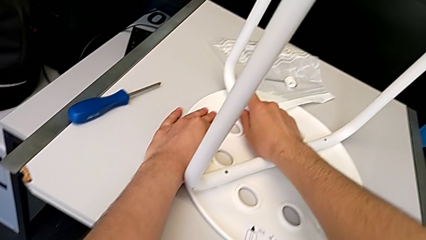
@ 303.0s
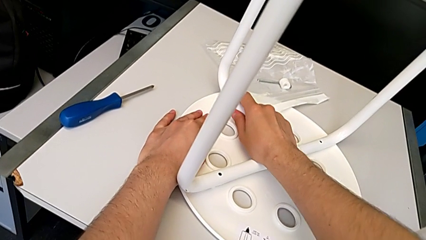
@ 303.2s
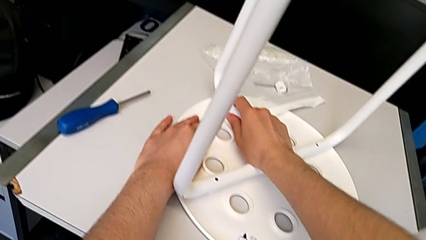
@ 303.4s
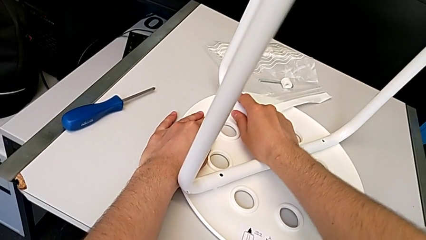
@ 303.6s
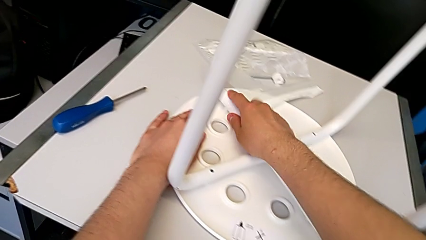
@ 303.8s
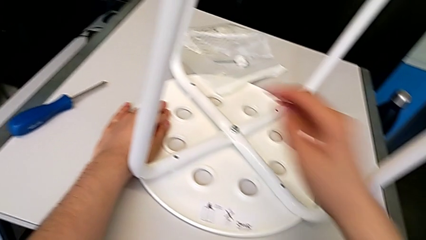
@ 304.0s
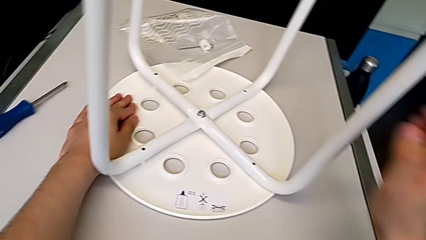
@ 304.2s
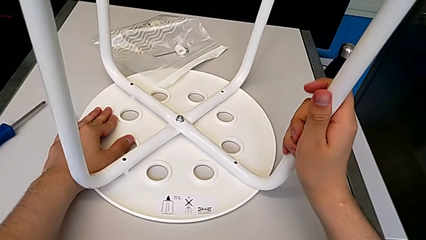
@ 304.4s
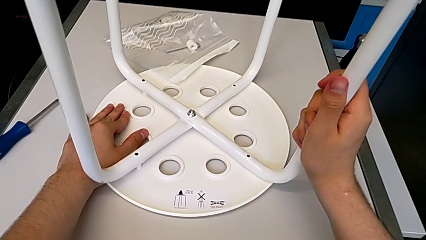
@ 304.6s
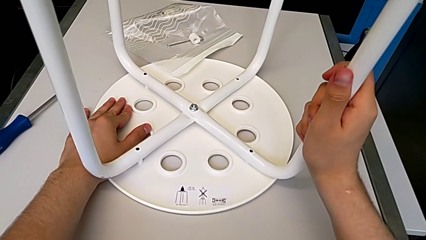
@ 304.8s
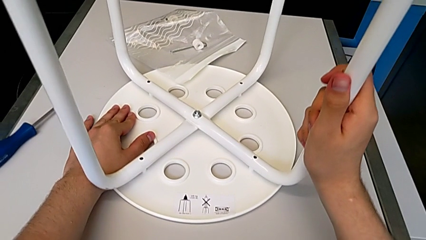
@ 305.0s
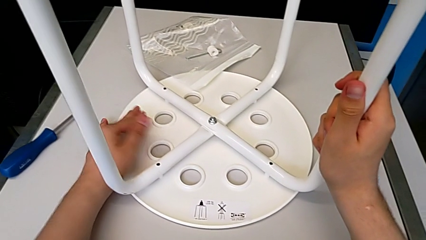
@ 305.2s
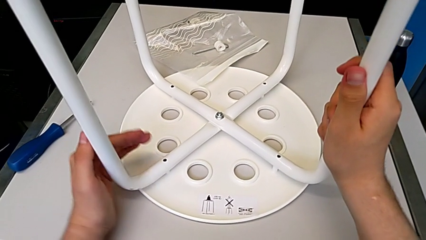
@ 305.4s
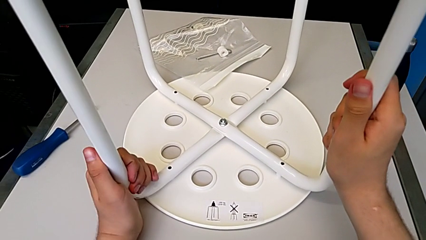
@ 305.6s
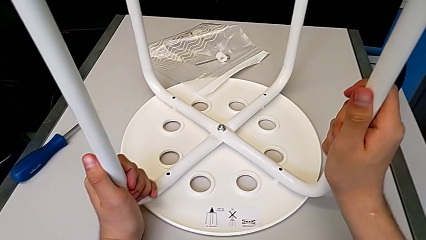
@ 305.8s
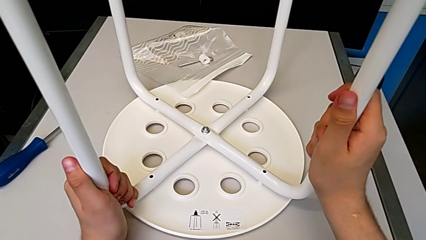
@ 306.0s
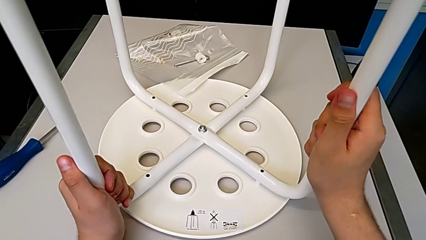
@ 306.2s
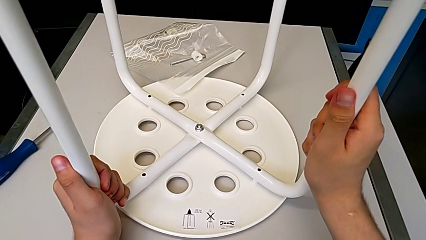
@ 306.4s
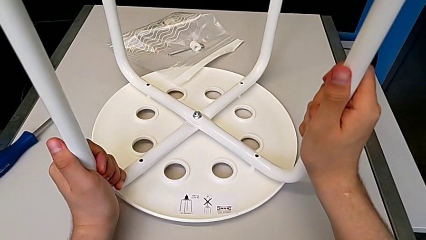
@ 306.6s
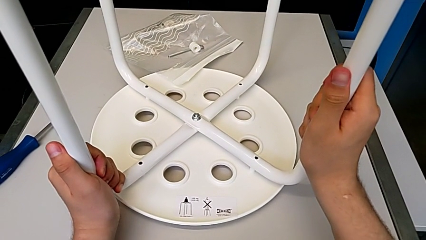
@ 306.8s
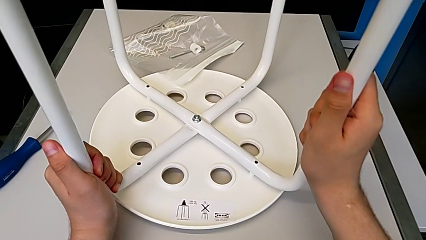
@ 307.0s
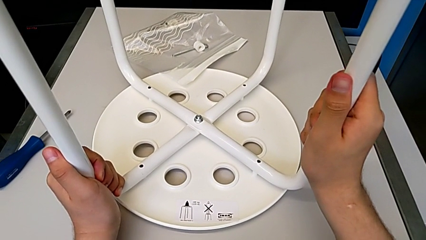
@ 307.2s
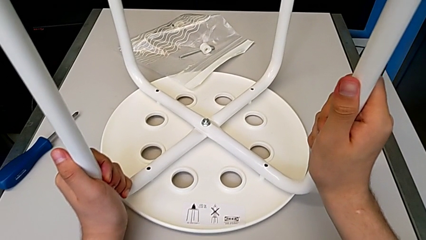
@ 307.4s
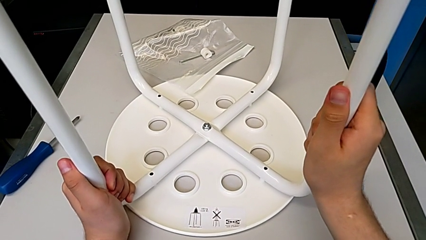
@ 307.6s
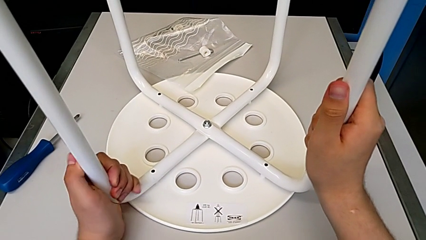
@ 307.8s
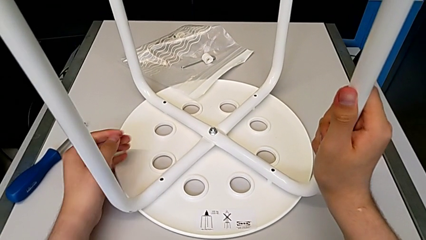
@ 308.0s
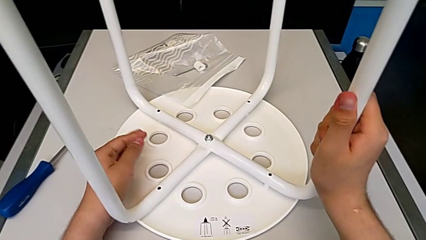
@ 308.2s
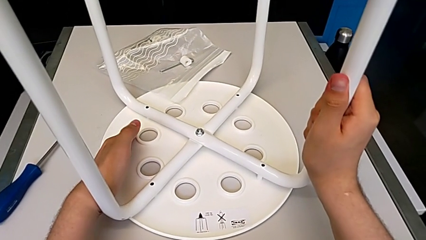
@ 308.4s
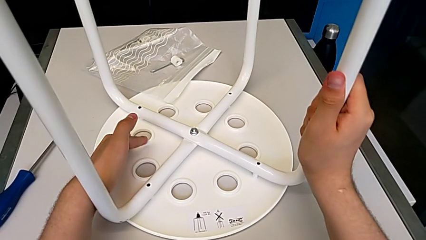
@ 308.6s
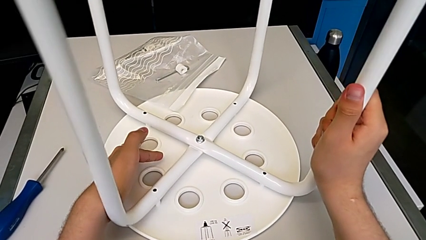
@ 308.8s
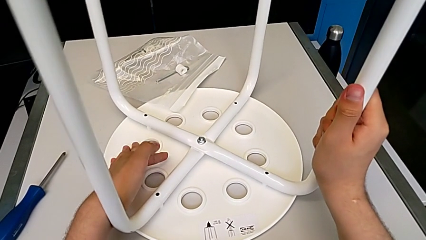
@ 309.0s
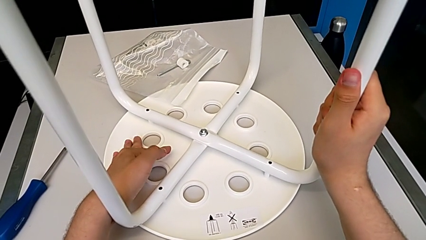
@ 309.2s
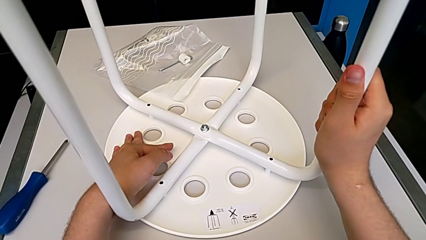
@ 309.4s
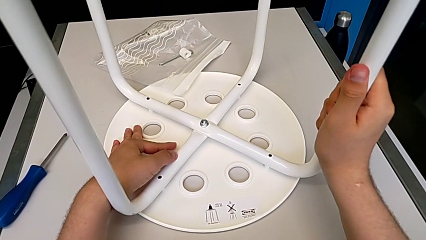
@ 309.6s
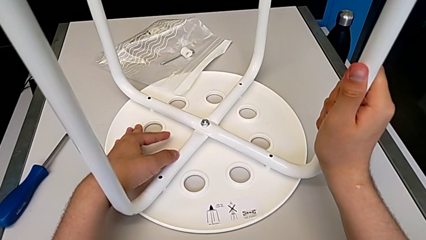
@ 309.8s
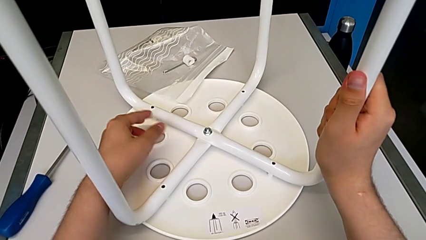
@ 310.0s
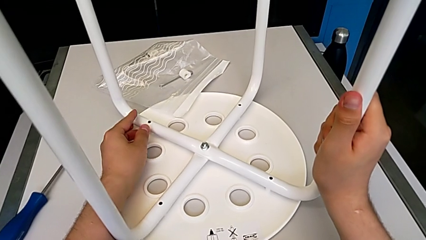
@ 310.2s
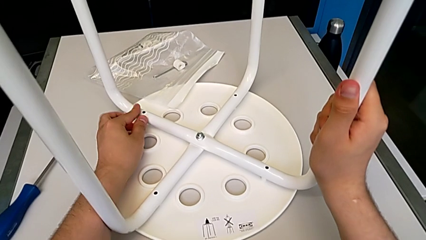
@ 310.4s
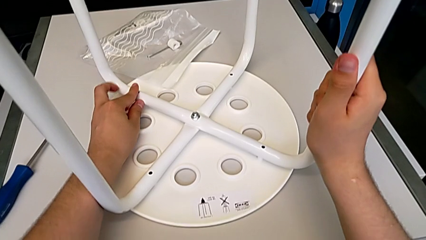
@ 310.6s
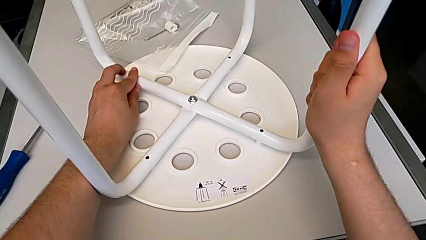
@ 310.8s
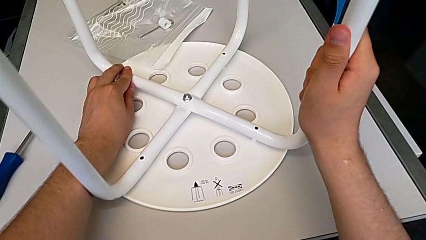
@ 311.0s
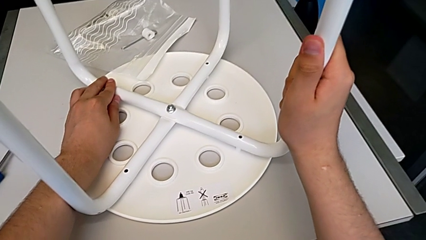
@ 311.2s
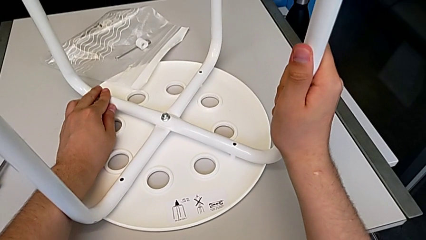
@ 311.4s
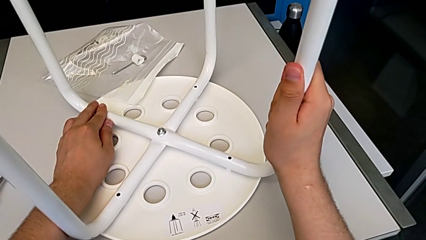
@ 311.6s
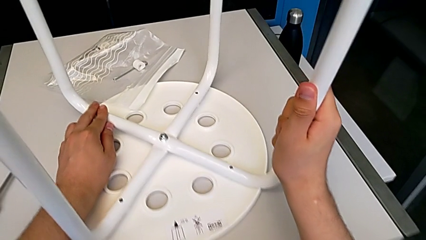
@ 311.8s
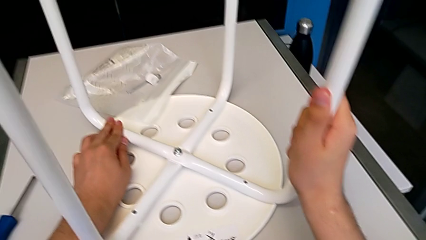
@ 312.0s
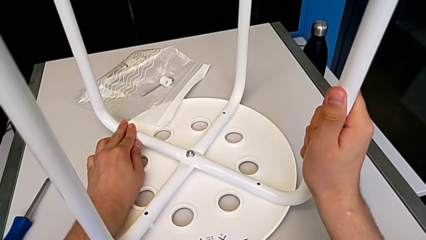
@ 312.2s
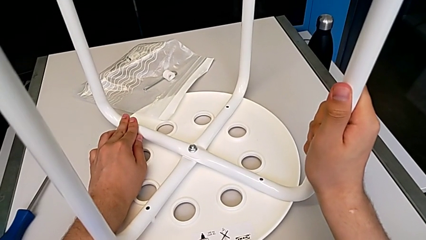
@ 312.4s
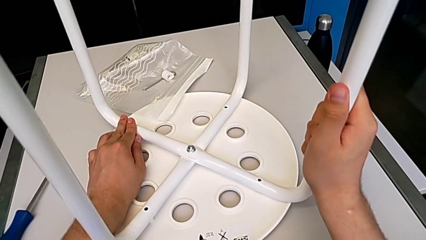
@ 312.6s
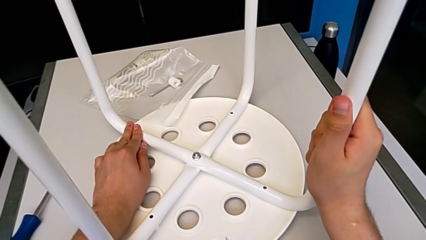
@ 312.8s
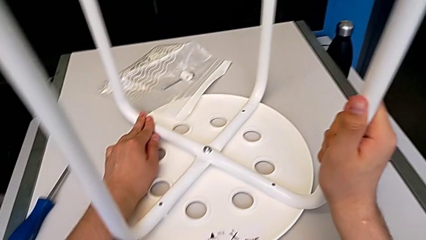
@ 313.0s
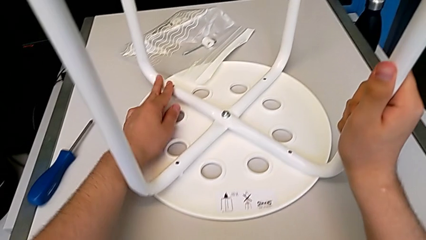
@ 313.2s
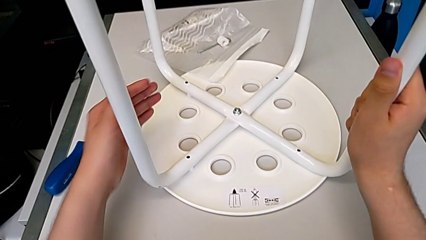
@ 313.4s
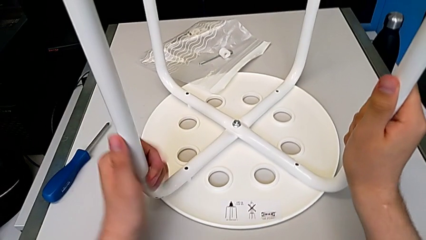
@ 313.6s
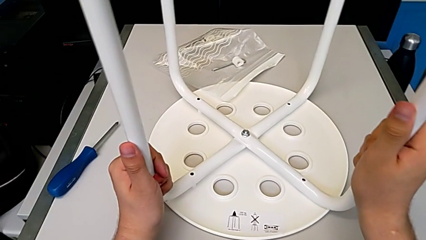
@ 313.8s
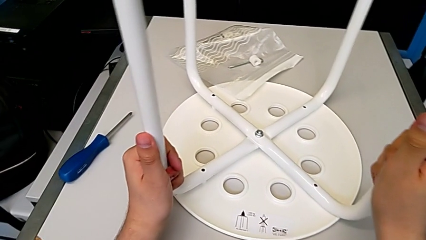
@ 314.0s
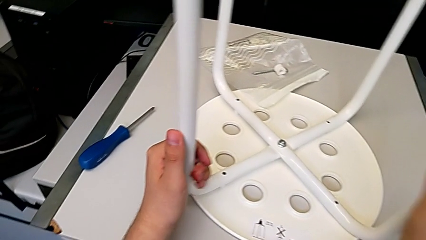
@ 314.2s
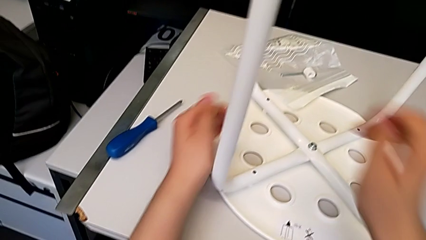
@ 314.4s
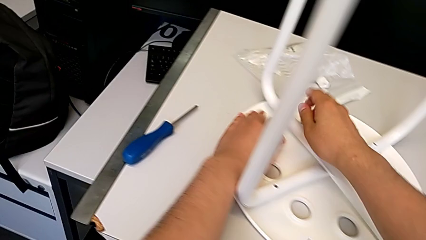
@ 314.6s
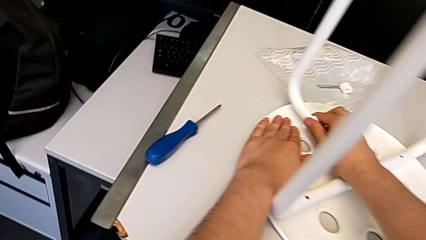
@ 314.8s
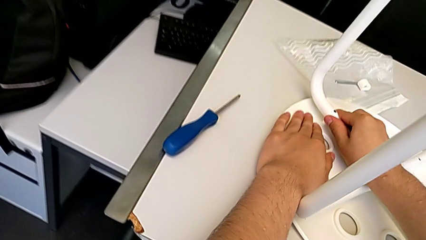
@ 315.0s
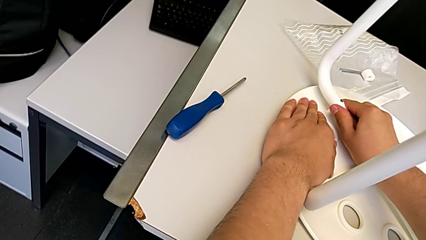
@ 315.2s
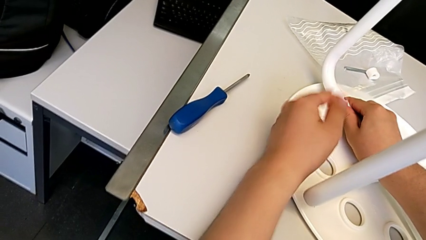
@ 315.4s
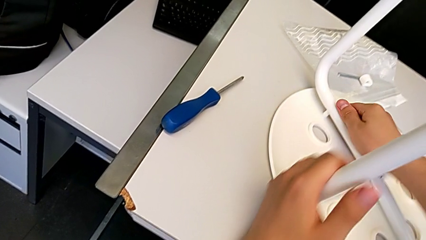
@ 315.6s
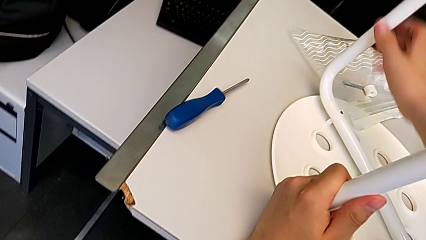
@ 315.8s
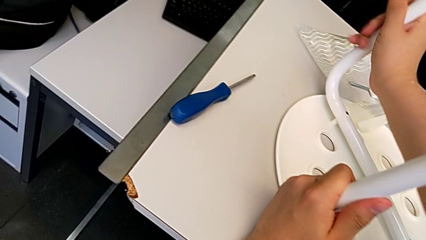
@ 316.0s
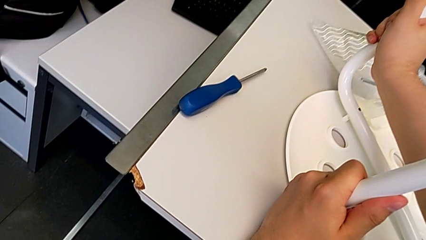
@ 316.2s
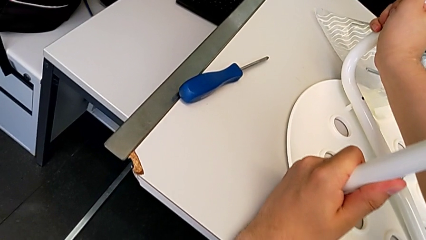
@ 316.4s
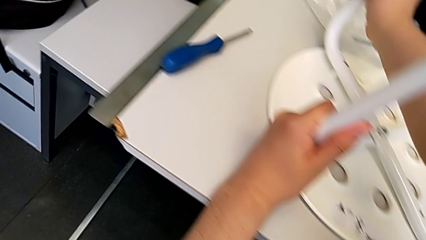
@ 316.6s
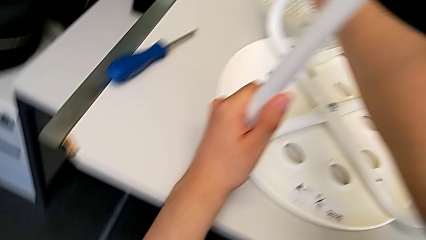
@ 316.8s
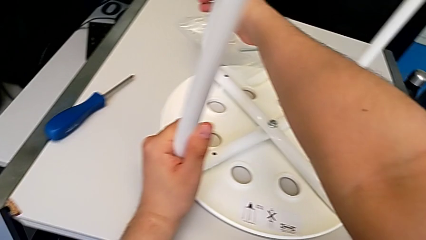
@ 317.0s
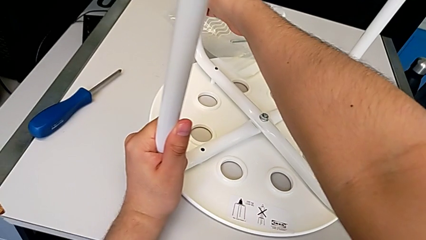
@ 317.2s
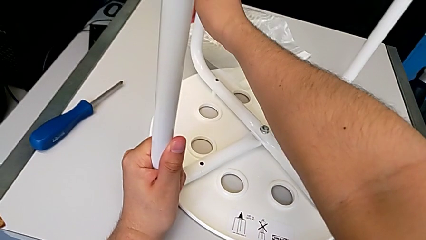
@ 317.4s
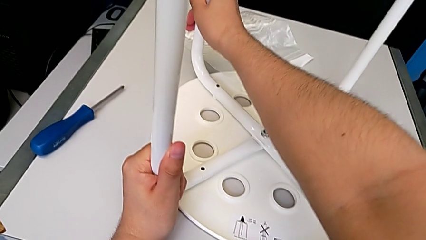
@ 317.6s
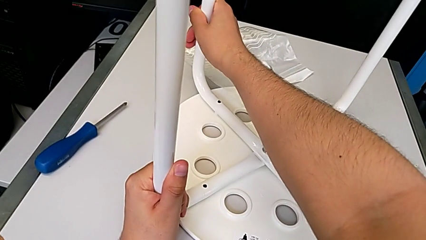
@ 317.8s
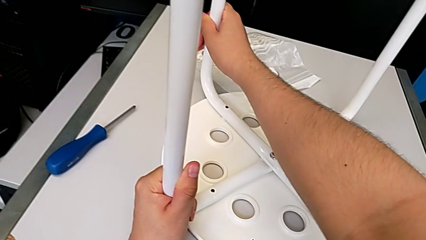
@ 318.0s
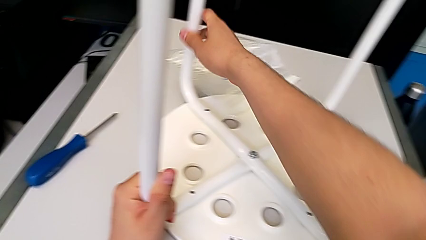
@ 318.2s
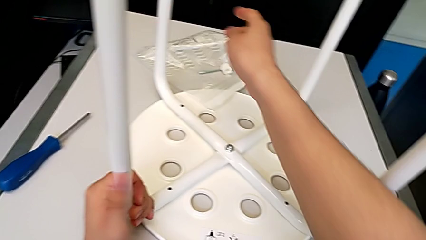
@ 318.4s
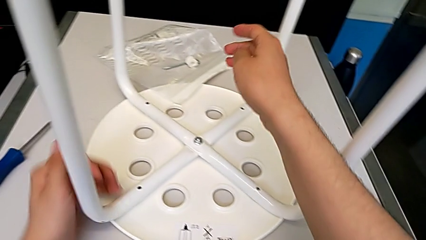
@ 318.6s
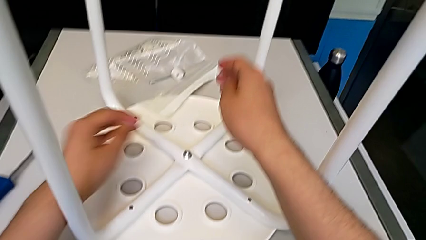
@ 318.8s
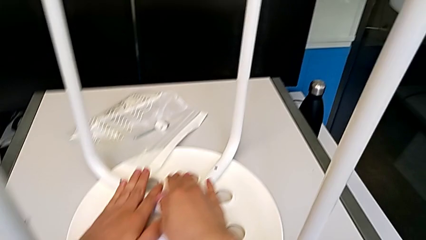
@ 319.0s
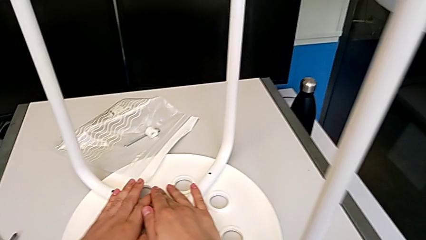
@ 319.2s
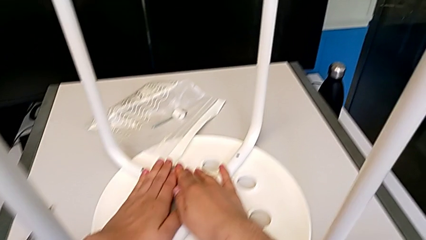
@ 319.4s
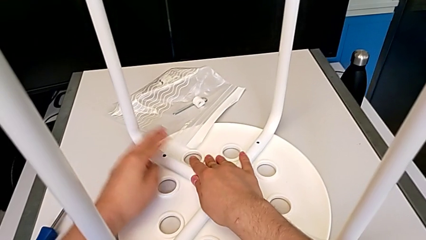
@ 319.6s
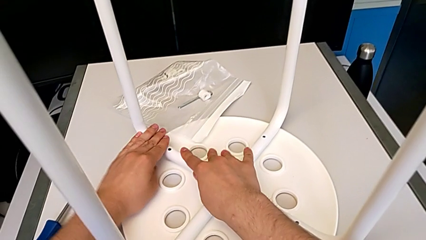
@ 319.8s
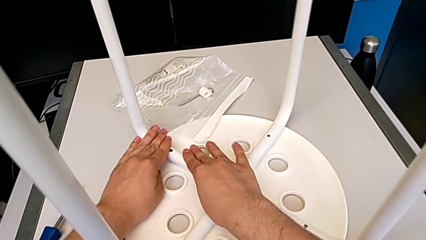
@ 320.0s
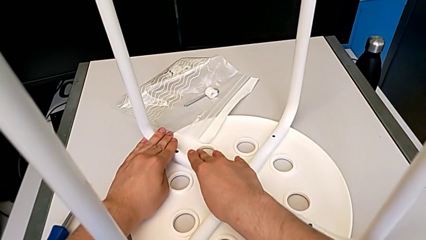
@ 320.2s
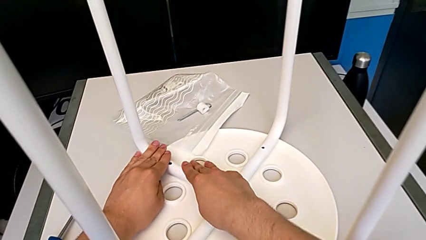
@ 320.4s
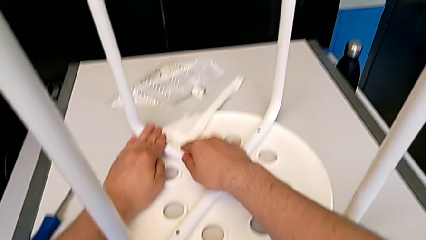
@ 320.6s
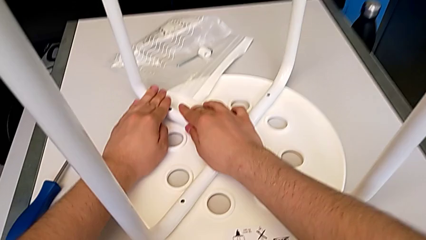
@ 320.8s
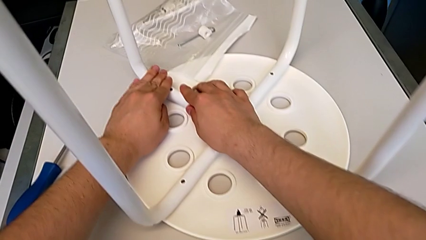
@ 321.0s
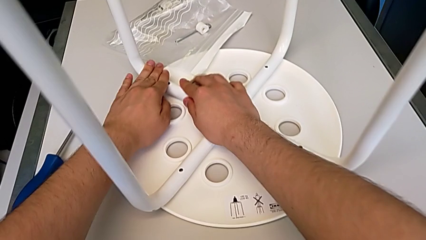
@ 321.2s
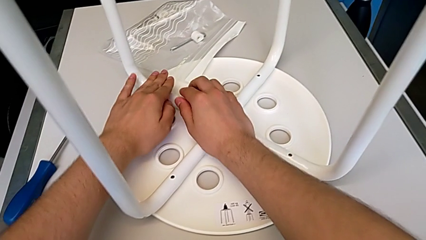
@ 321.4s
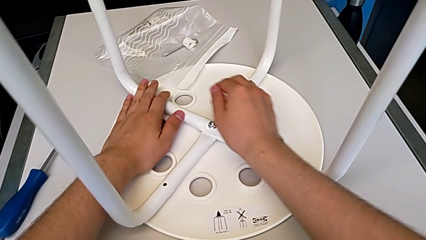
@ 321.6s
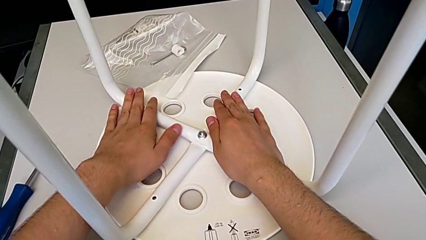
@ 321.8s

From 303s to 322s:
The camera wearer is aligning the leg of the chair with the seat. They align the white leg and assemble the seat.
